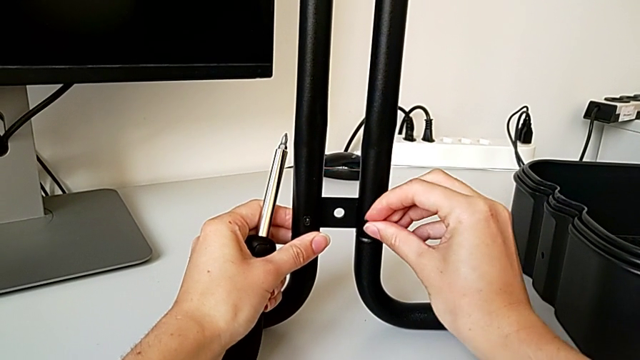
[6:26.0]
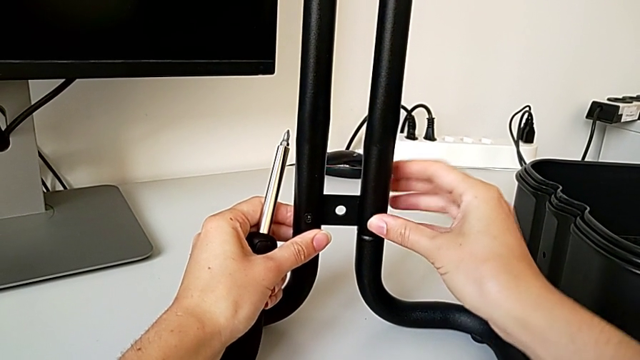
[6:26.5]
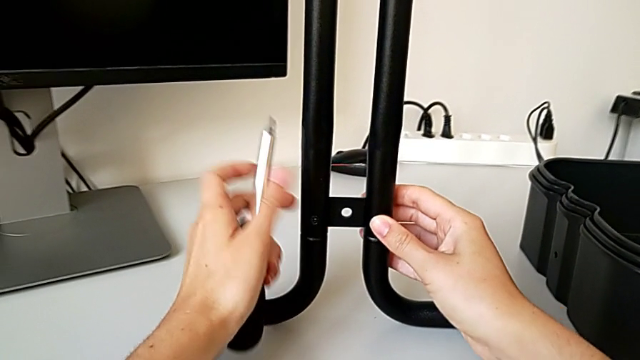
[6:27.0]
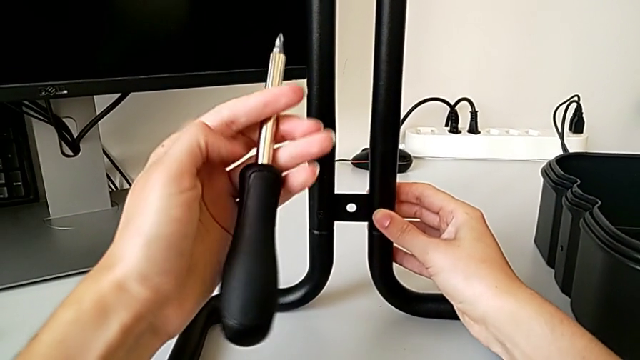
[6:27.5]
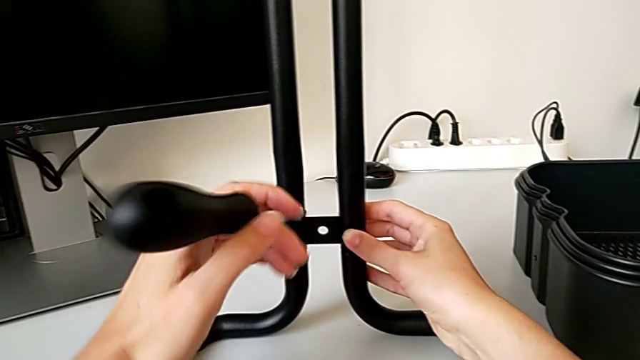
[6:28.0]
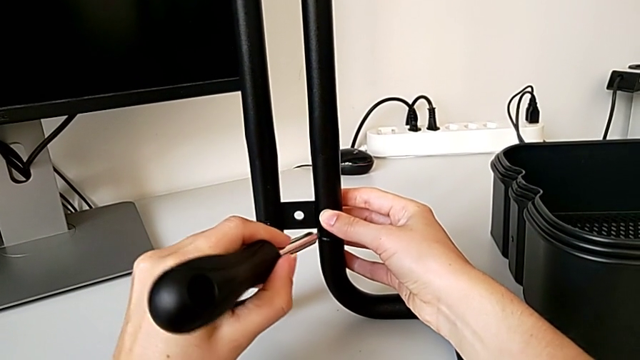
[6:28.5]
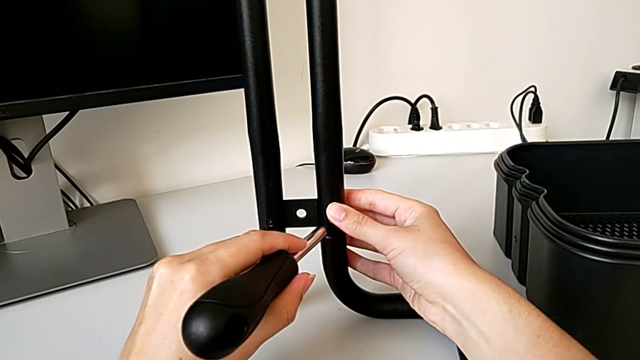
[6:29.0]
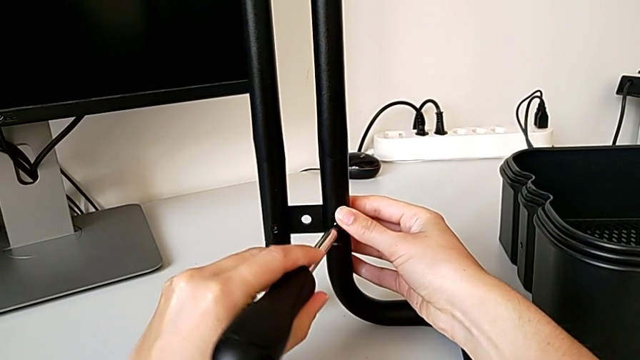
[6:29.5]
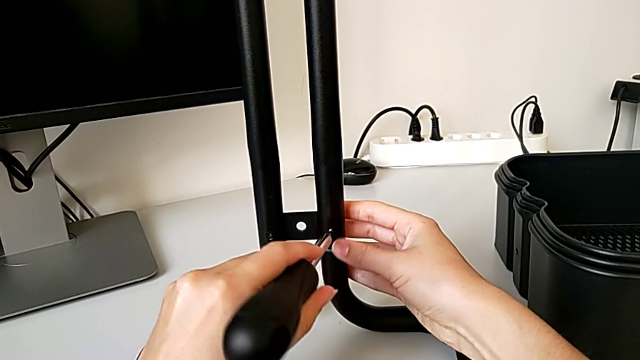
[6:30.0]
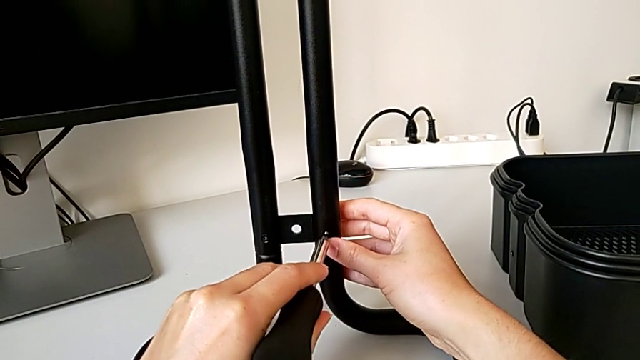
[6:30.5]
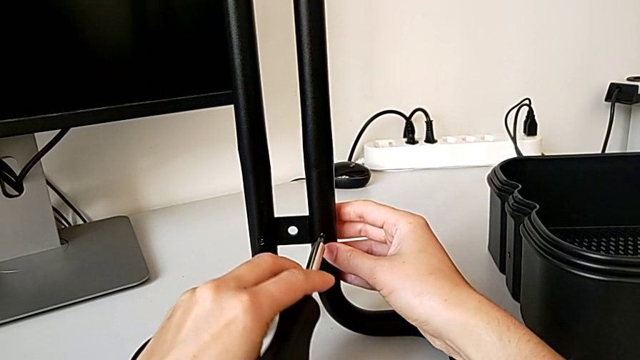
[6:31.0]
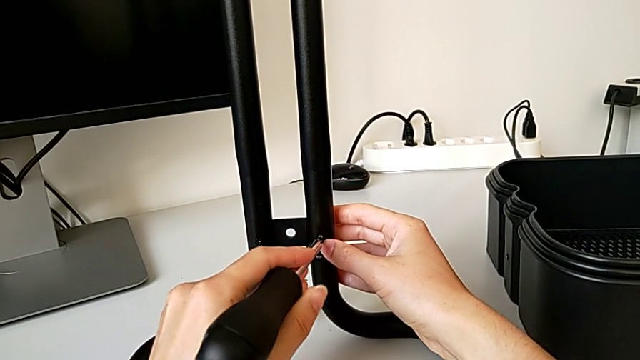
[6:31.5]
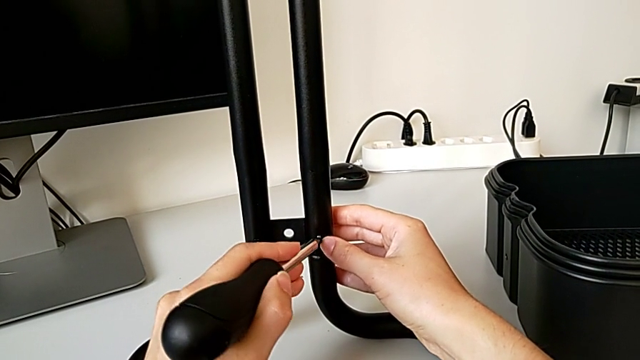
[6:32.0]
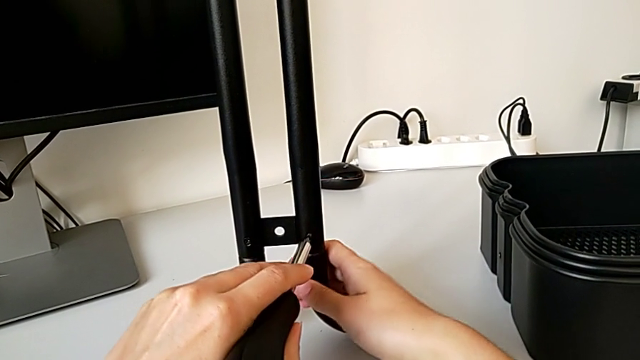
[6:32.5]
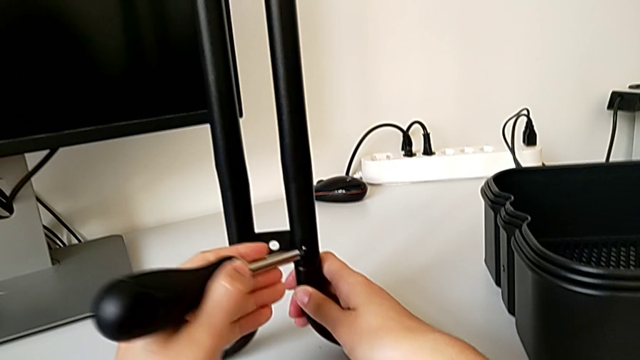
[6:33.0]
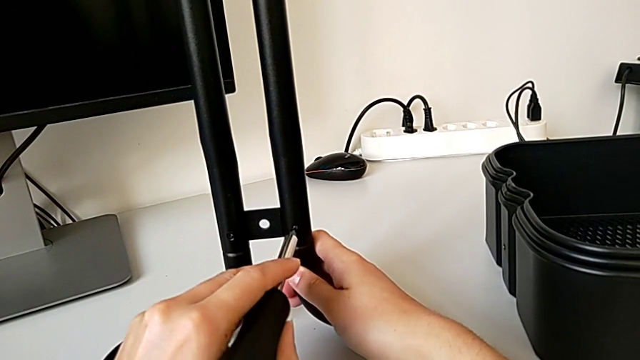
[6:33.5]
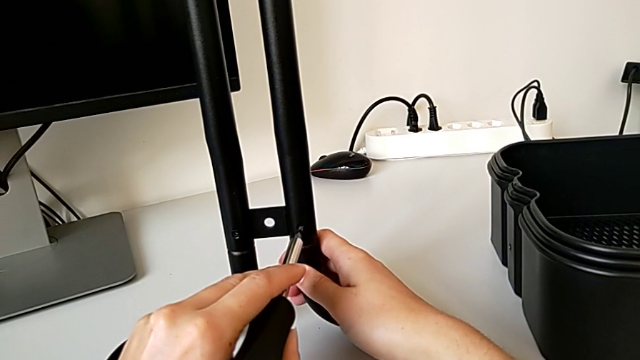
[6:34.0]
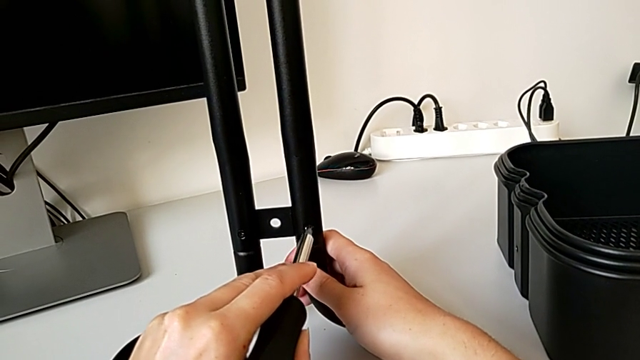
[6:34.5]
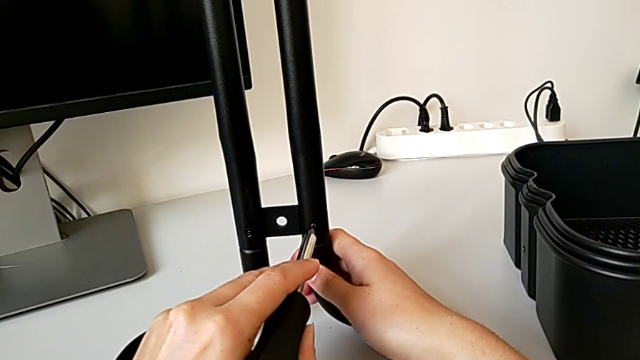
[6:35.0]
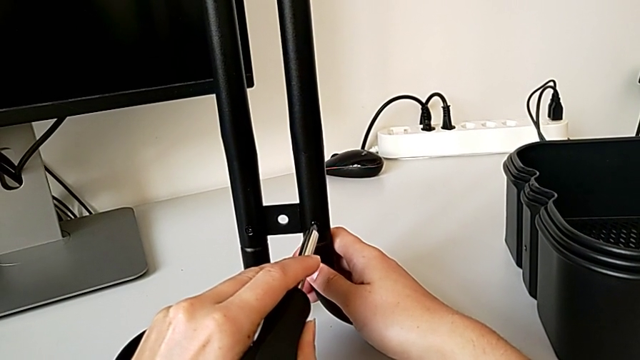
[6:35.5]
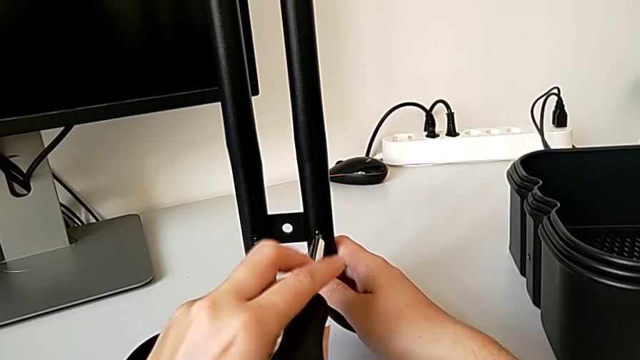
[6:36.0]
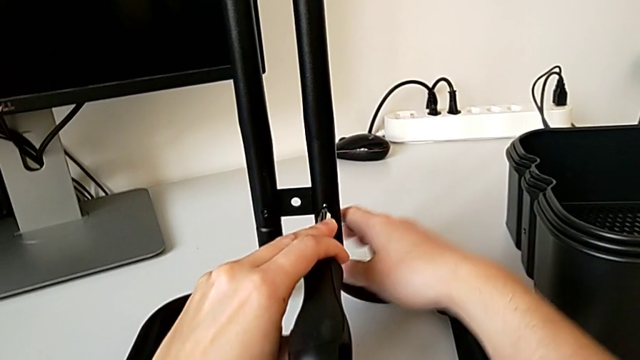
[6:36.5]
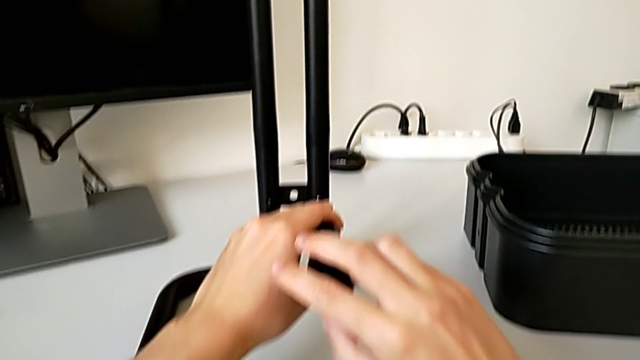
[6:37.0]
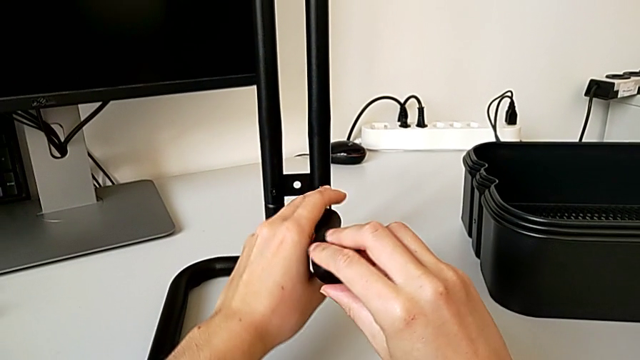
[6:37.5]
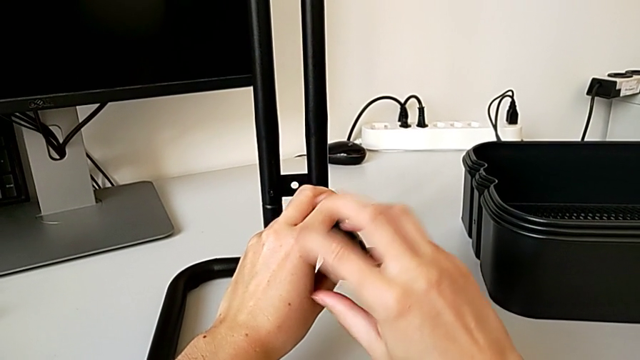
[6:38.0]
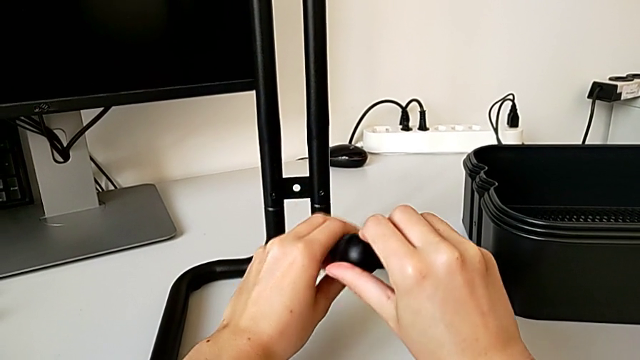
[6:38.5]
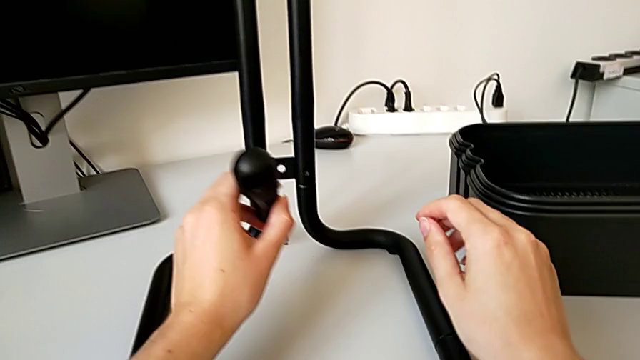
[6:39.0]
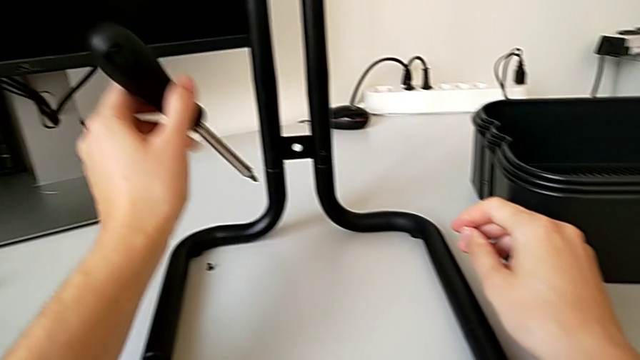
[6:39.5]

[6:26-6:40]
The camera wearer is assembling the frame. They insert the second screw, align the screwdriver and wrongly drop the second screw.

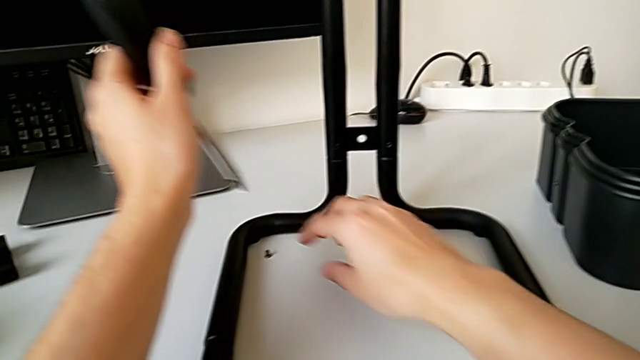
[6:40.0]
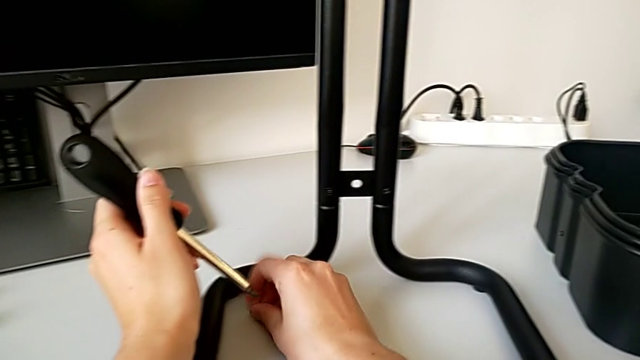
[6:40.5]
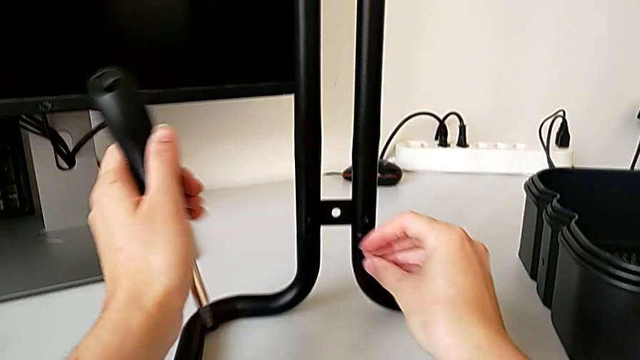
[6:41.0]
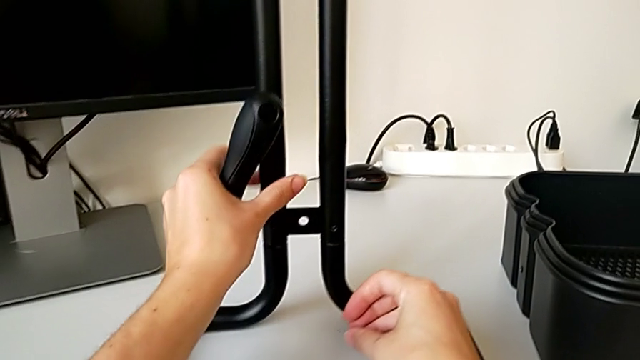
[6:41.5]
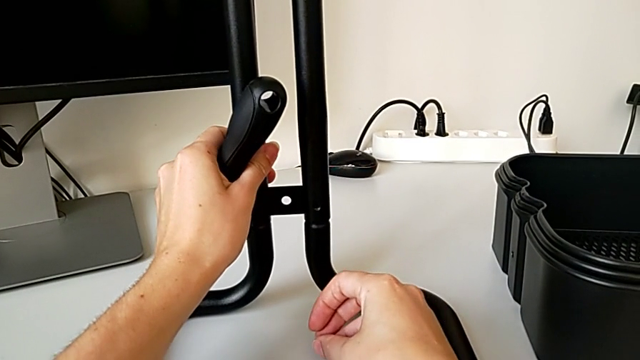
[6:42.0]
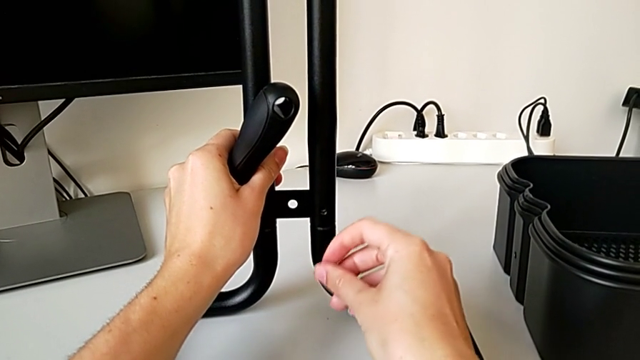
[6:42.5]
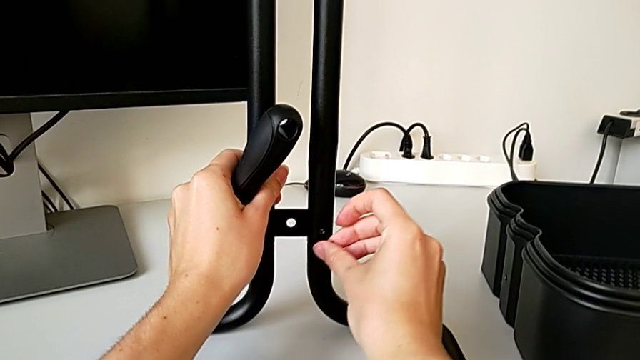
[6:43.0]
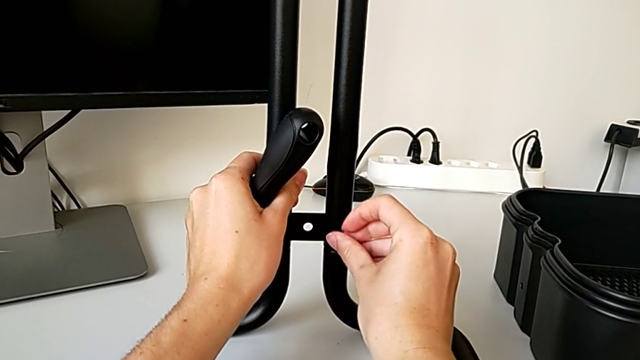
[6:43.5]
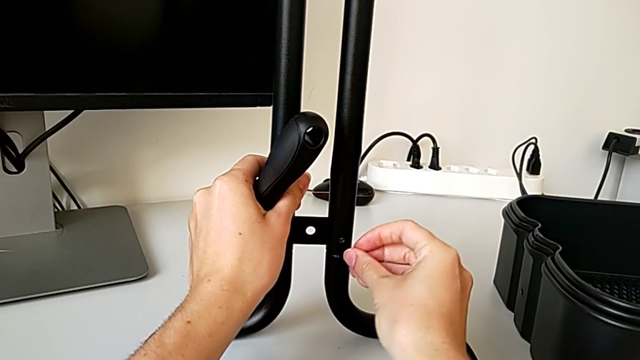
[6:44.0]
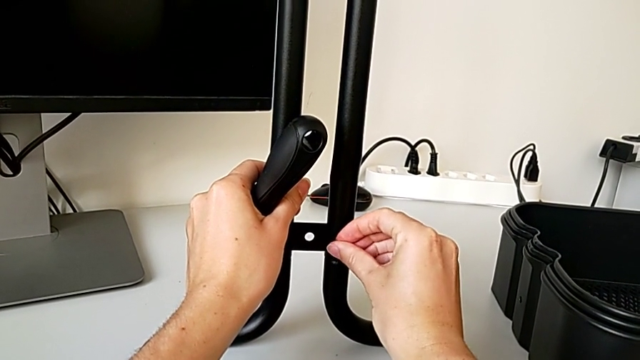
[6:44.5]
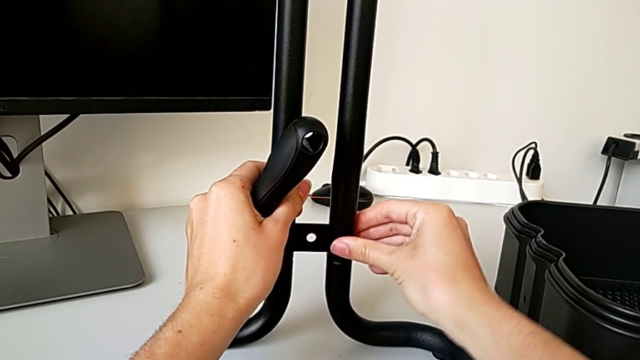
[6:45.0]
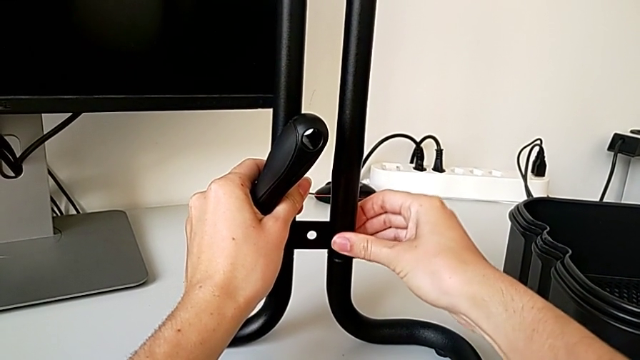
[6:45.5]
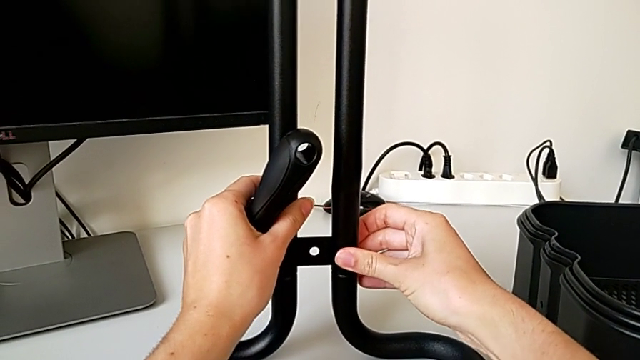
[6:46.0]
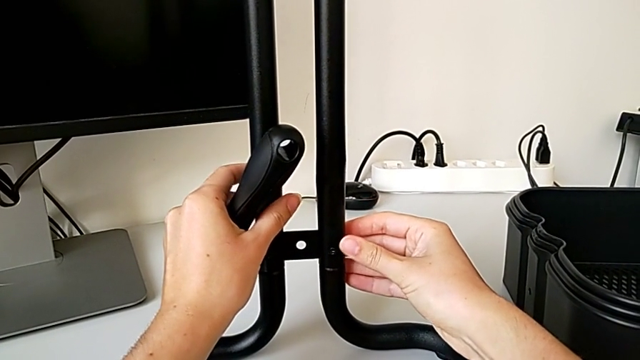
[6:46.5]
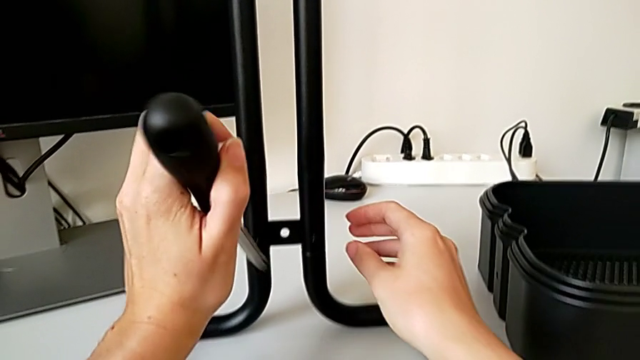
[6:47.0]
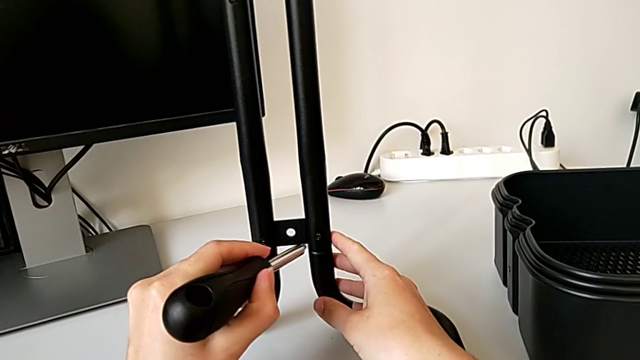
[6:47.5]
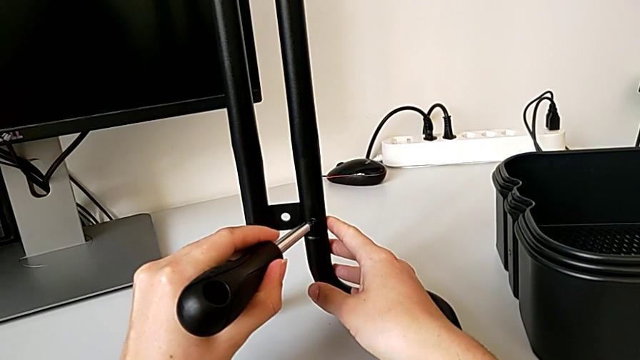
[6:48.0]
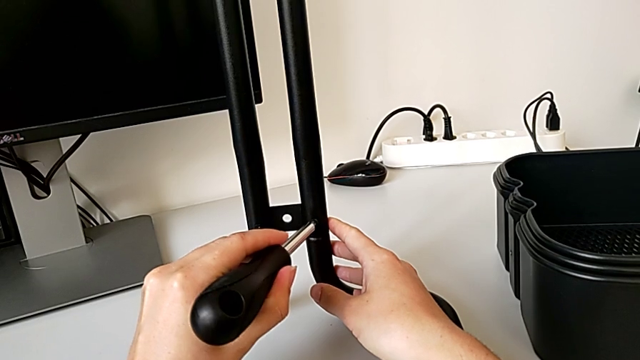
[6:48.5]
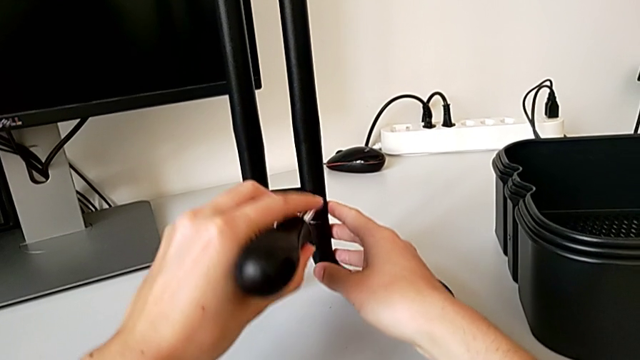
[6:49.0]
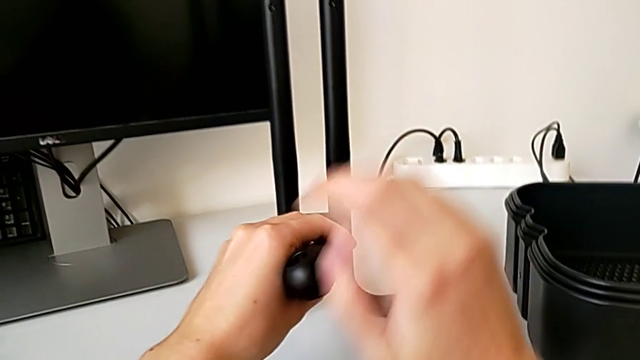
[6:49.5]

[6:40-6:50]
The camera wearer is assembling the frame. They grab the second screw, insert it and begin to align the screwdriver.
